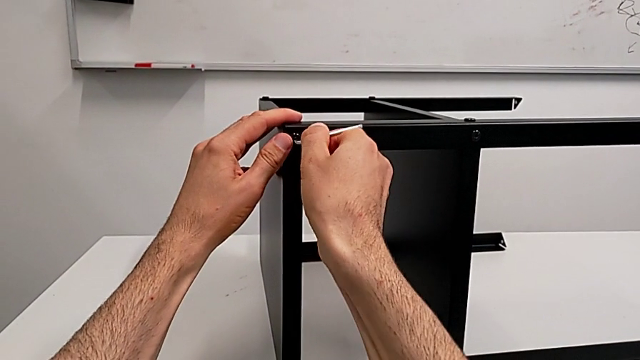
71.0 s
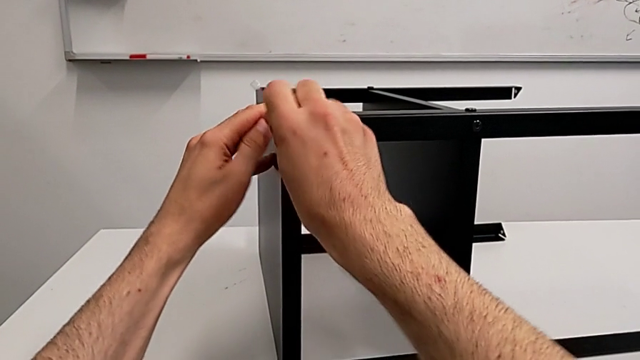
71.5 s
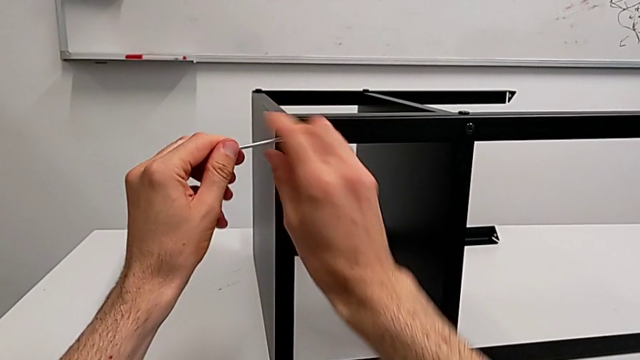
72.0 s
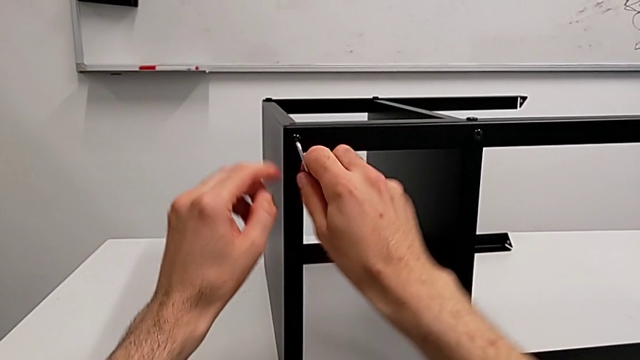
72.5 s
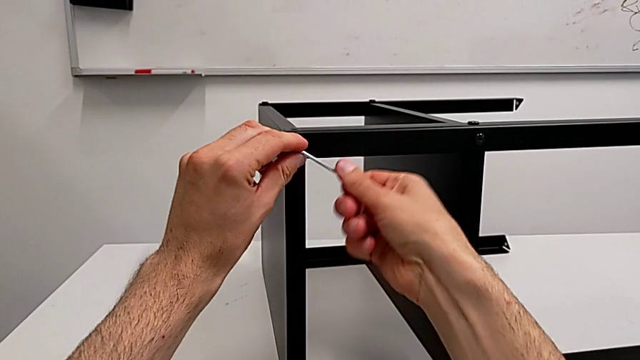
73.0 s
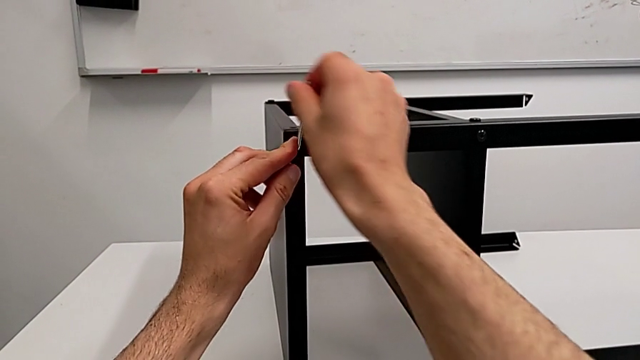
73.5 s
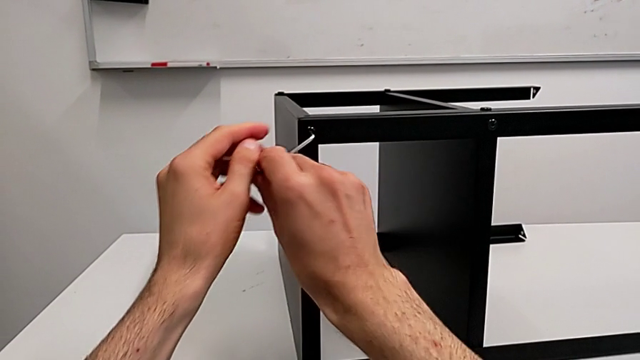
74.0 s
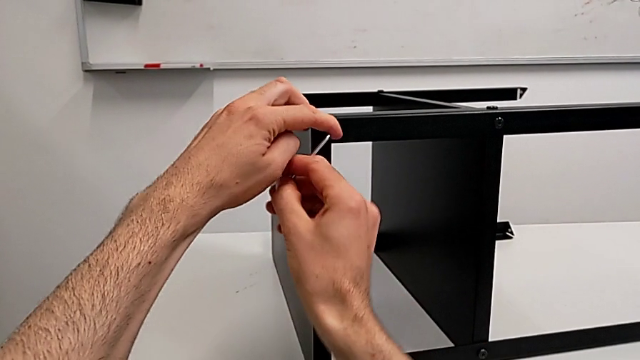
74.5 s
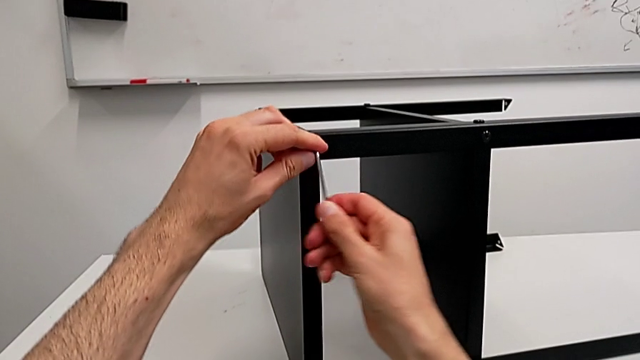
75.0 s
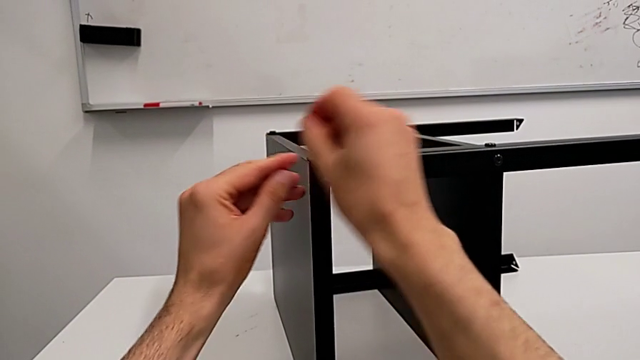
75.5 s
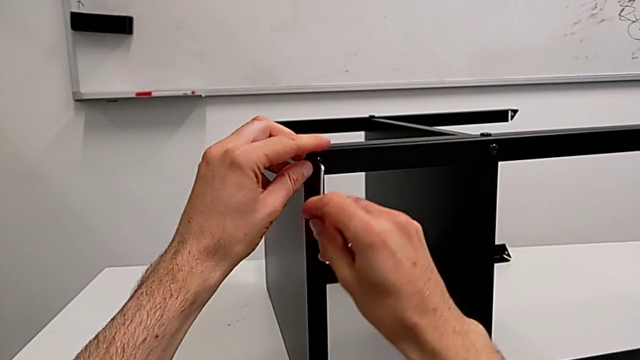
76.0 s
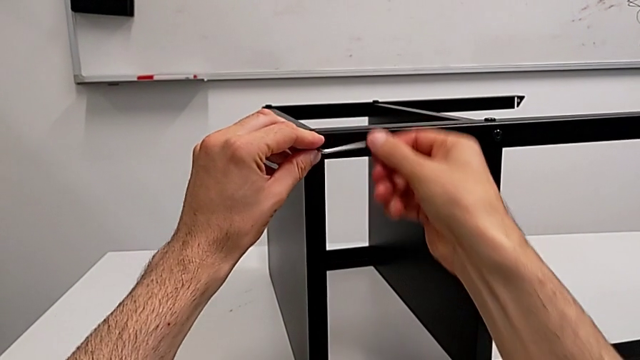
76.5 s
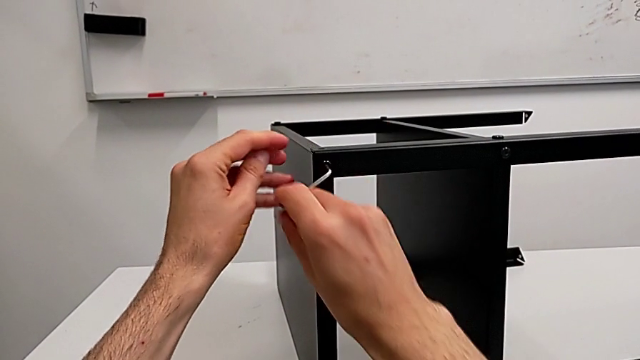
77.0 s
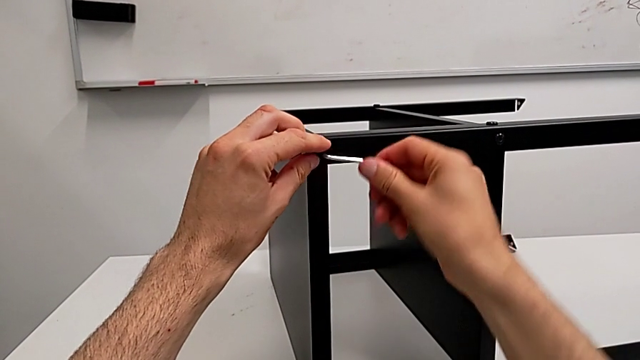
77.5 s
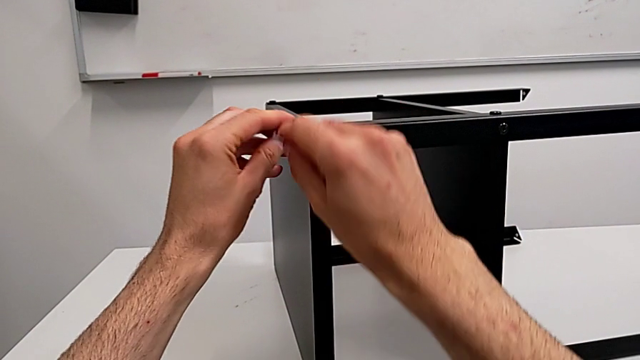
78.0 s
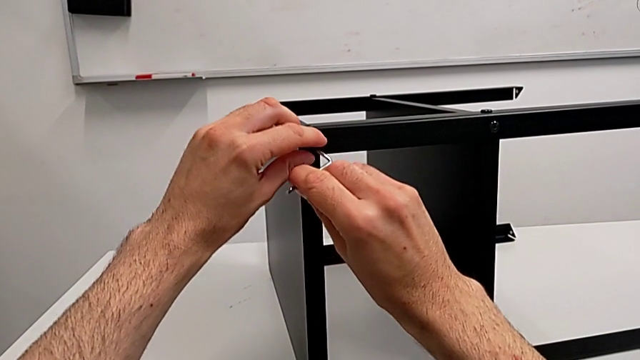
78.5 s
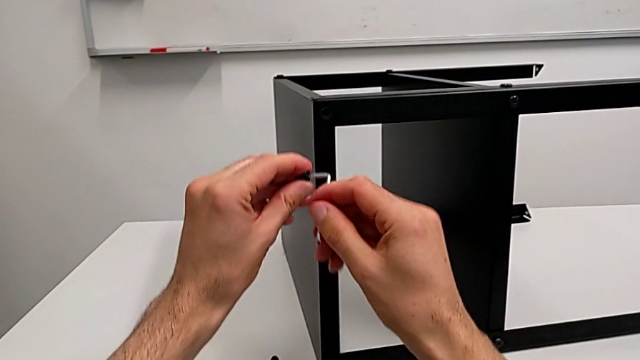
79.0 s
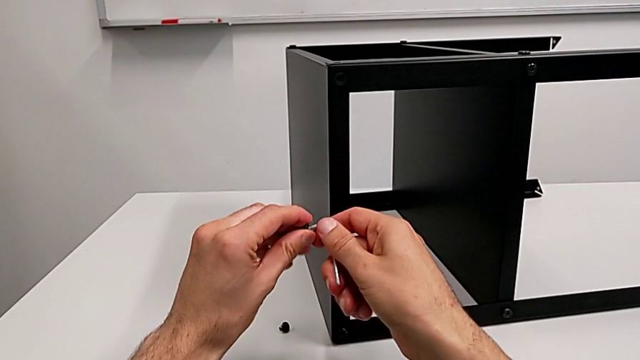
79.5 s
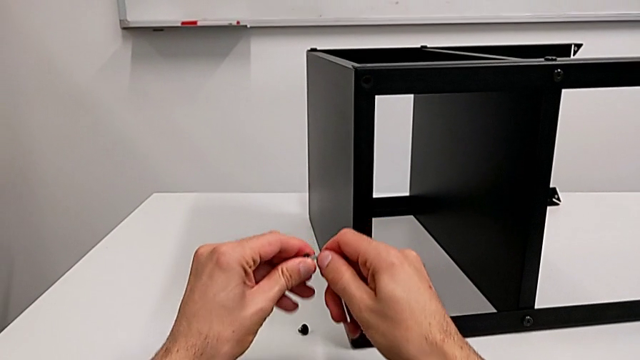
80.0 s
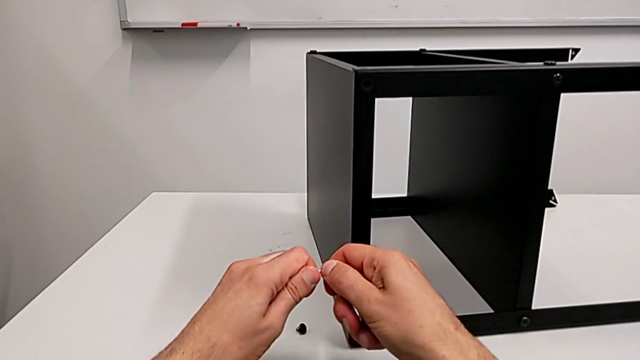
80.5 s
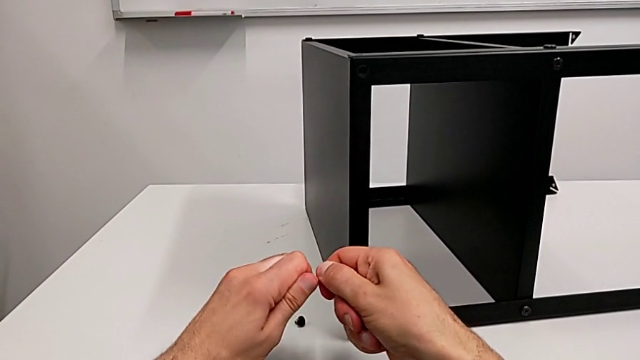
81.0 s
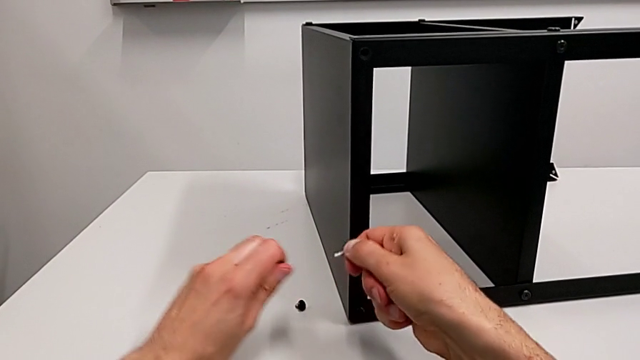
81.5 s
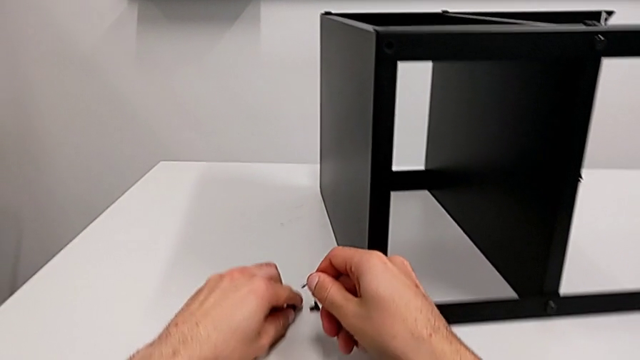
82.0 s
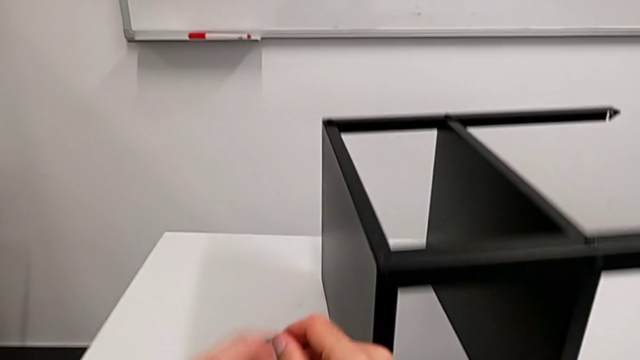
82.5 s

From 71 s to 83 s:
The camera wearer is disassembling the top tray. They unscrew the hex socket head, disassemble it, withdraw it and place it.

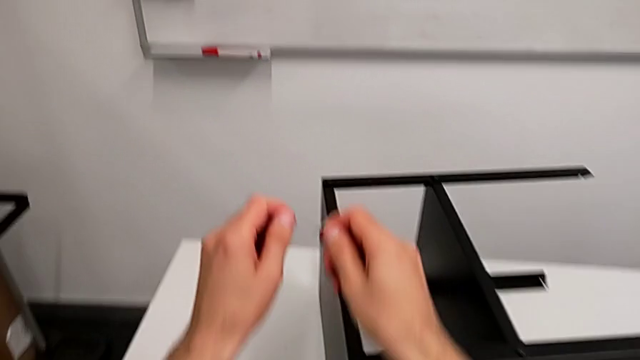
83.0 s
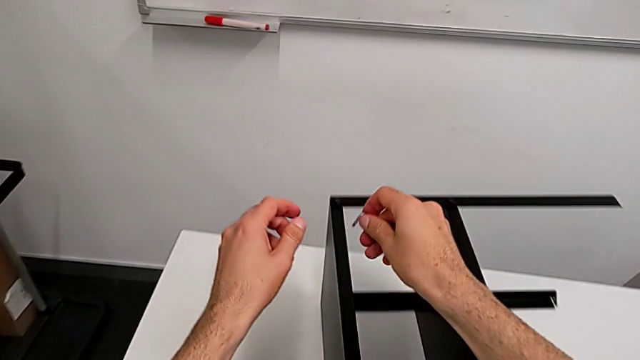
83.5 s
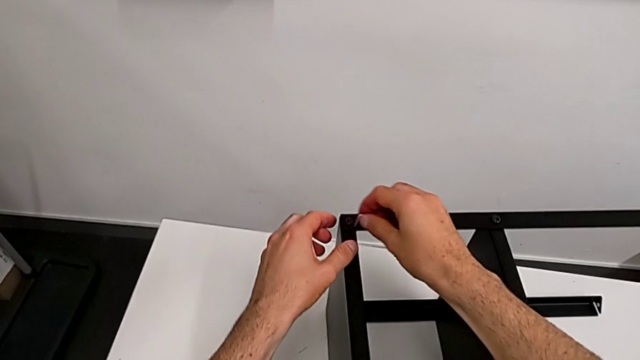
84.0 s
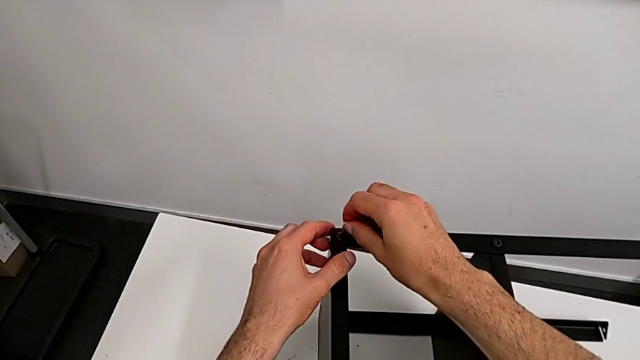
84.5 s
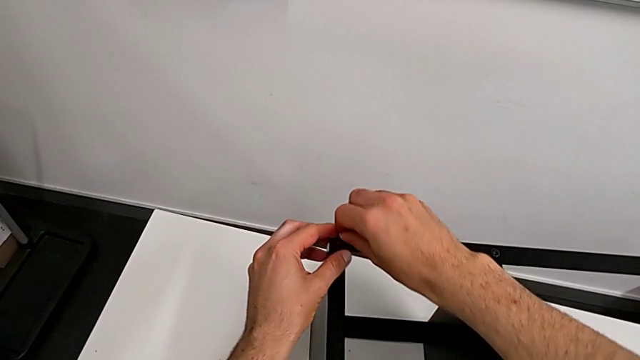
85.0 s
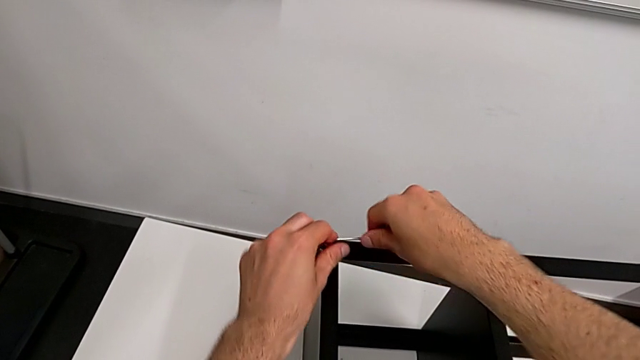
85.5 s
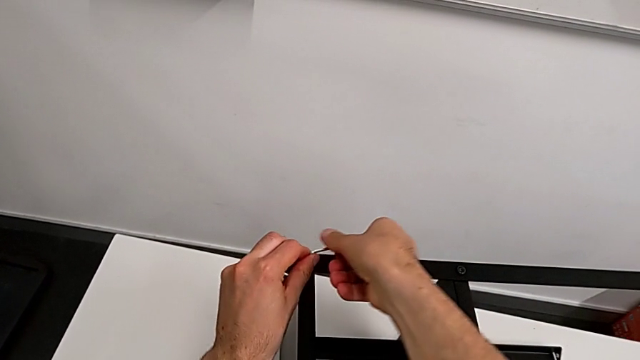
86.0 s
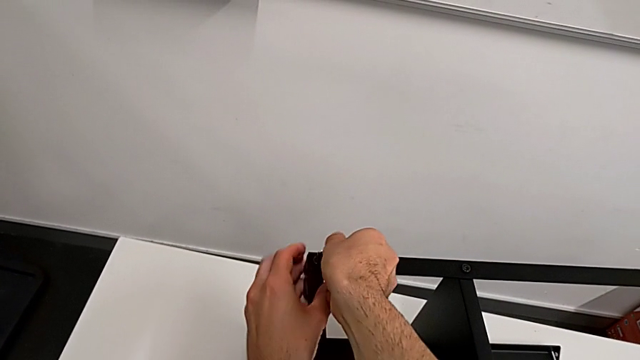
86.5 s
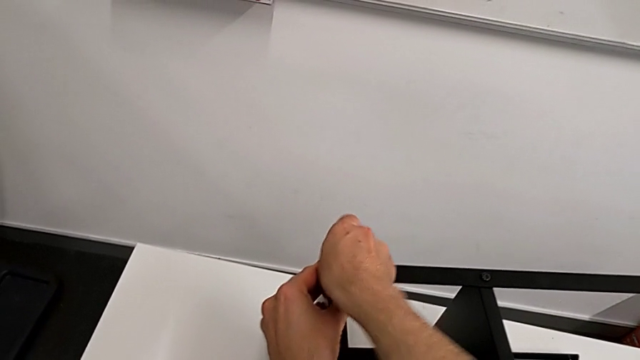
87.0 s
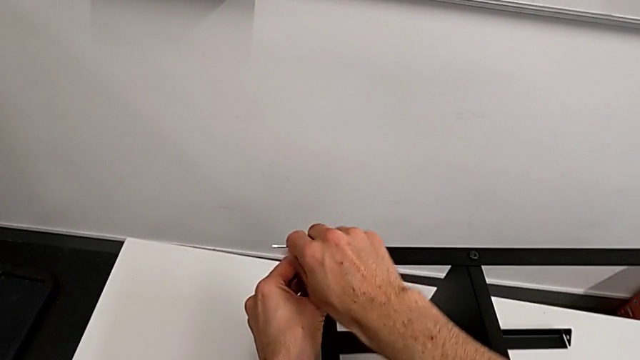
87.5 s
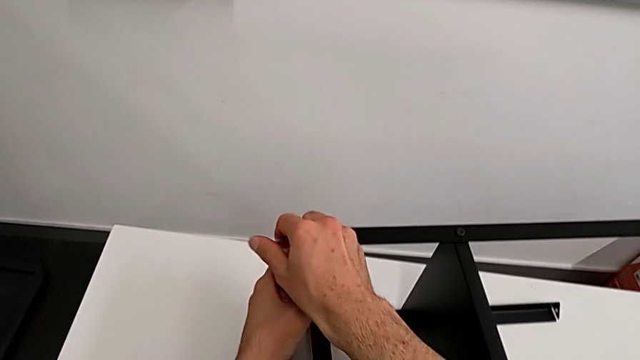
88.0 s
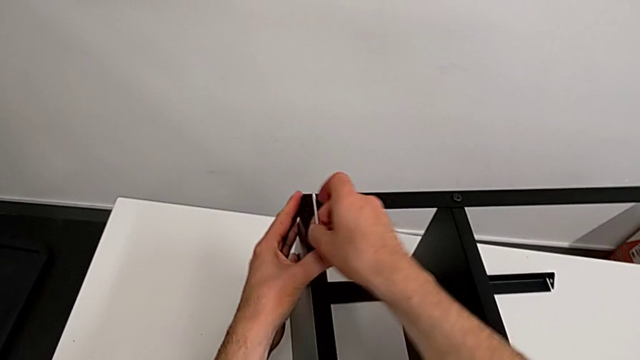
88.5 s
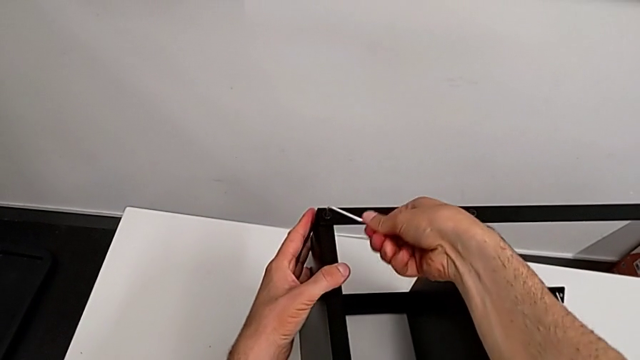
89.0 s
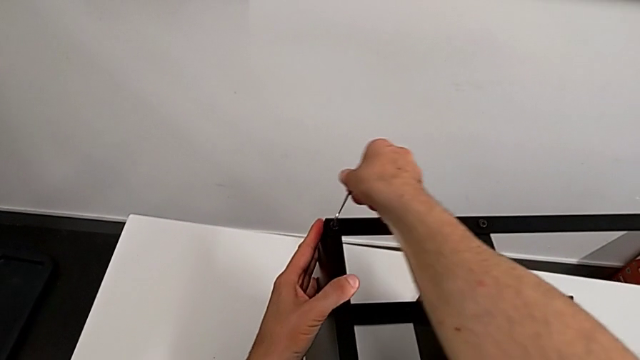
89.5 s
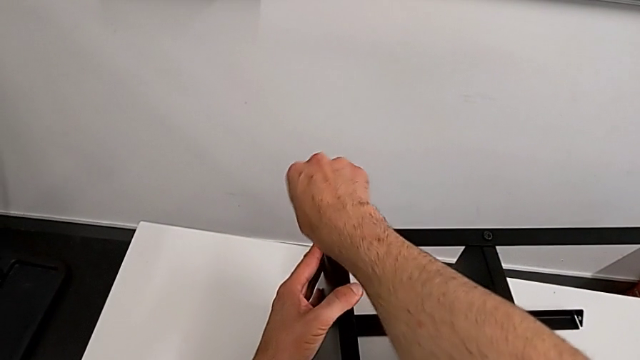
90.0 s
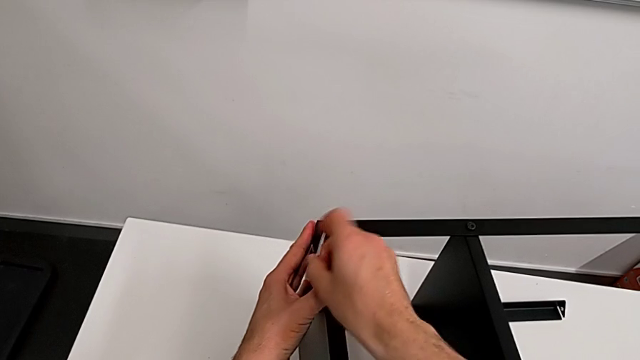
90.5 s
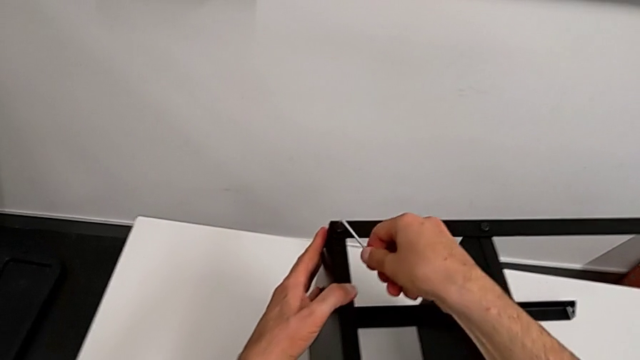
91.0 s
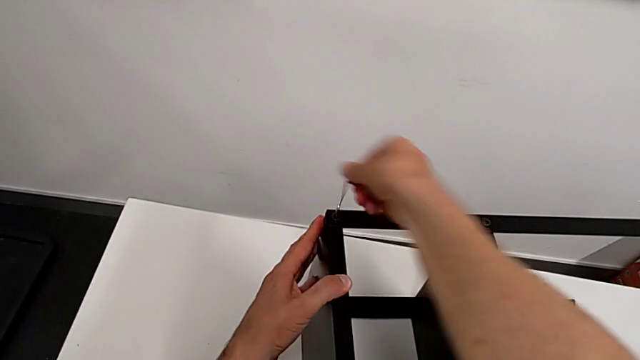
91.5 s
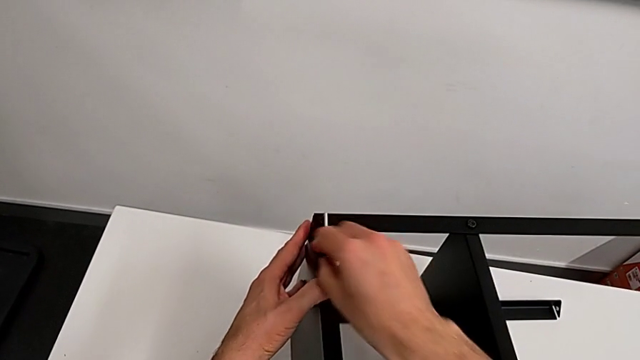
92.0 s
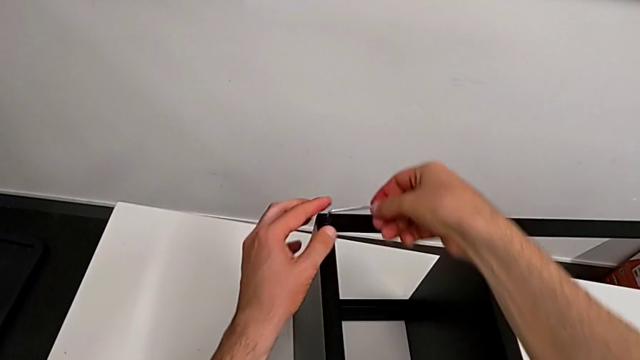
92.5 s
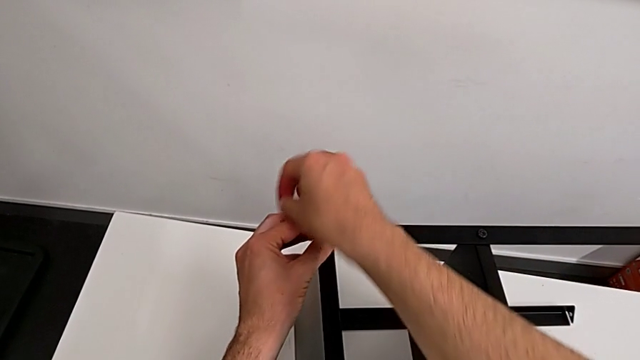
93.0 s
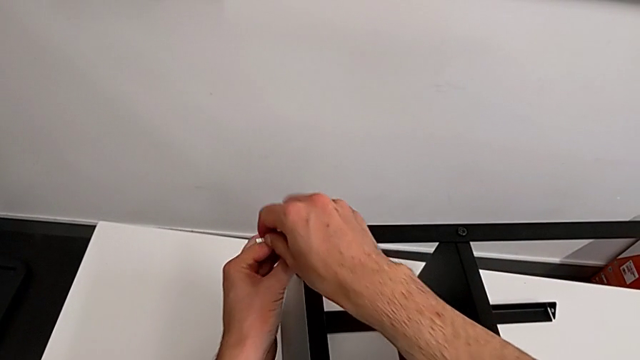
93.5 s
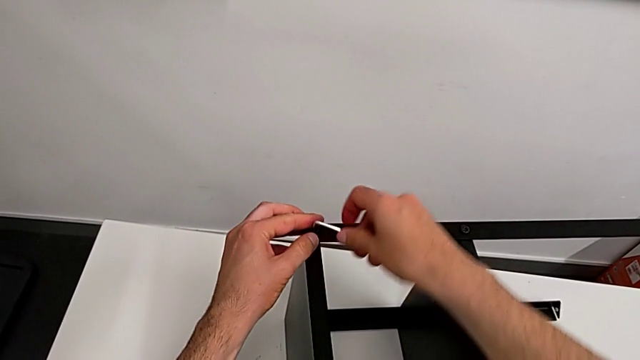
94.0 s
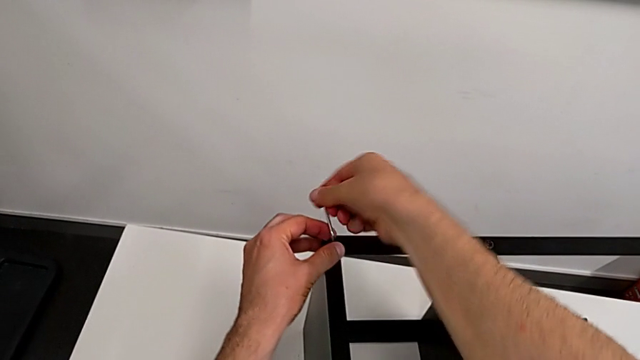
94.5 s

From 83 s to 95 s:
The camera wearer is disassembling the top tray. They approach the hex socket head, insert the Allen wrench and unscrew the hex socket head.
